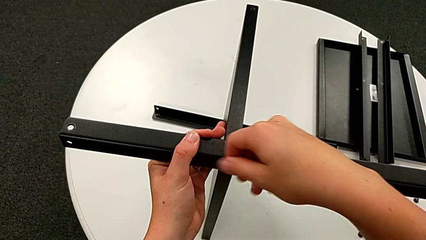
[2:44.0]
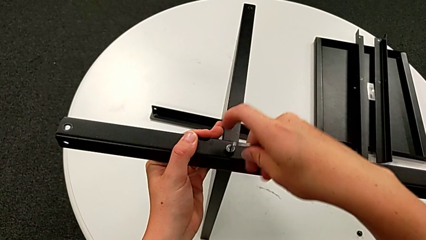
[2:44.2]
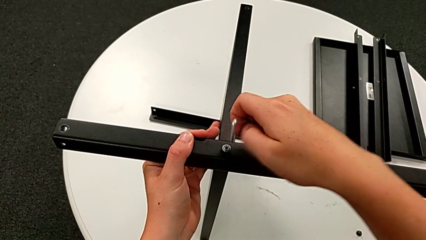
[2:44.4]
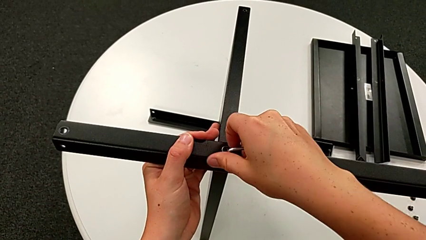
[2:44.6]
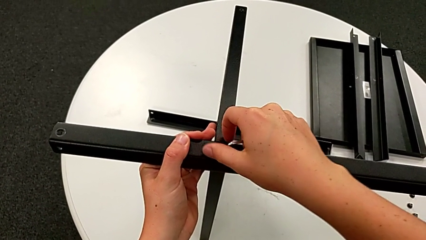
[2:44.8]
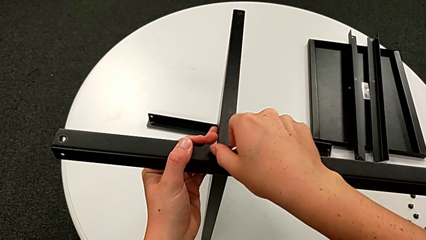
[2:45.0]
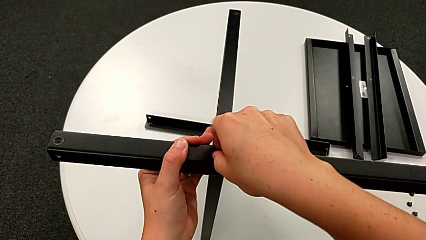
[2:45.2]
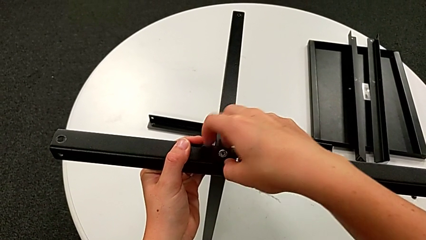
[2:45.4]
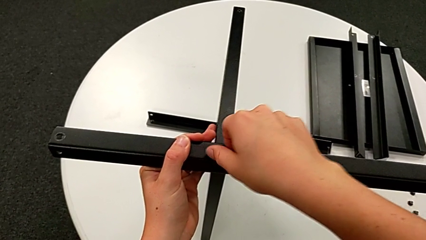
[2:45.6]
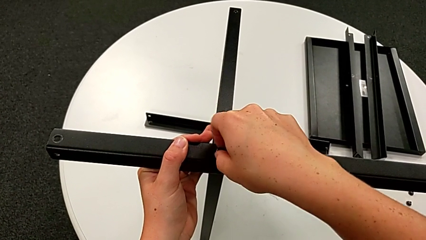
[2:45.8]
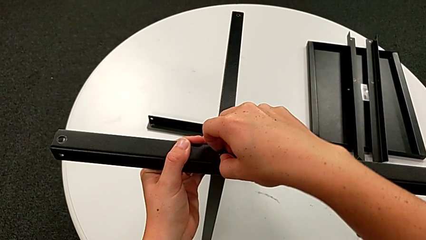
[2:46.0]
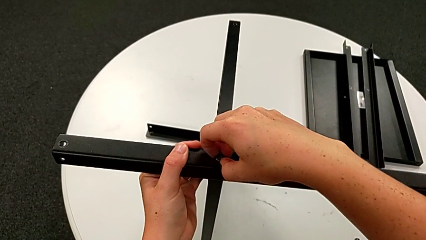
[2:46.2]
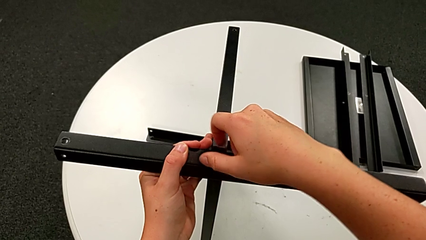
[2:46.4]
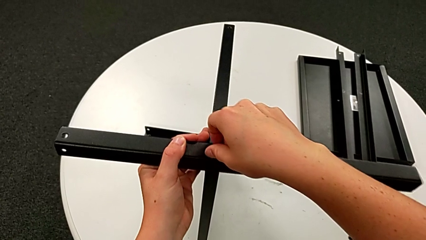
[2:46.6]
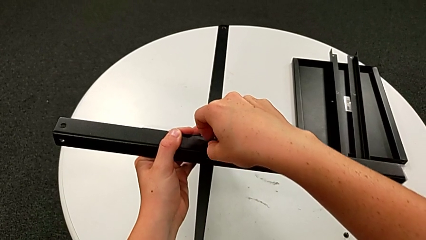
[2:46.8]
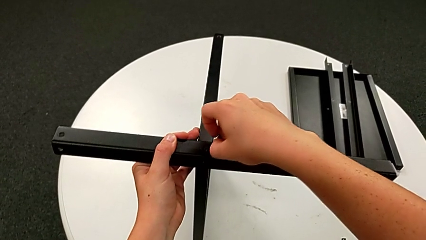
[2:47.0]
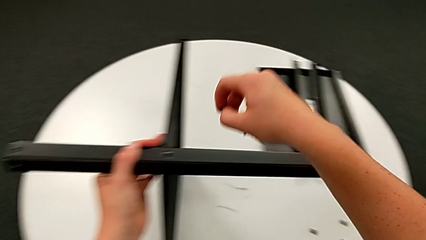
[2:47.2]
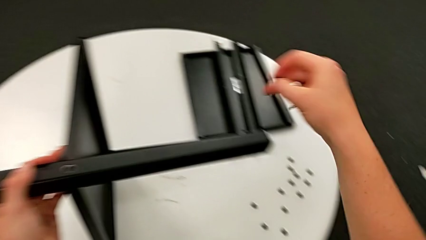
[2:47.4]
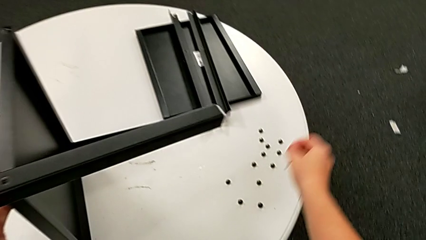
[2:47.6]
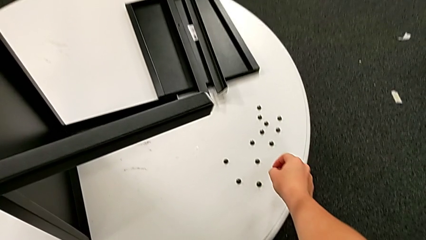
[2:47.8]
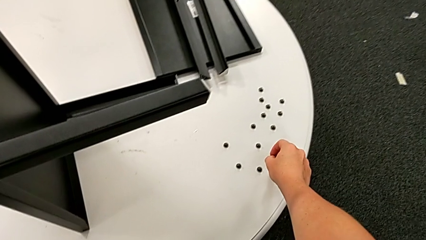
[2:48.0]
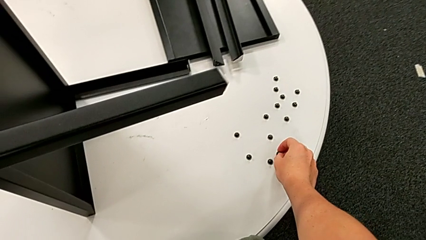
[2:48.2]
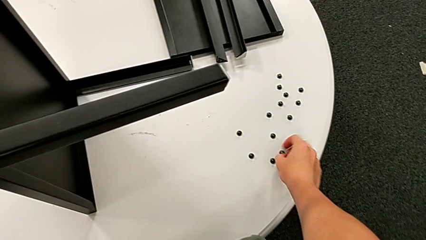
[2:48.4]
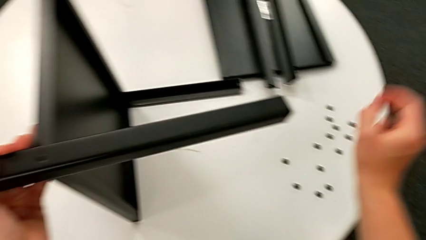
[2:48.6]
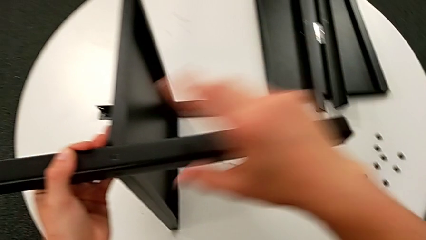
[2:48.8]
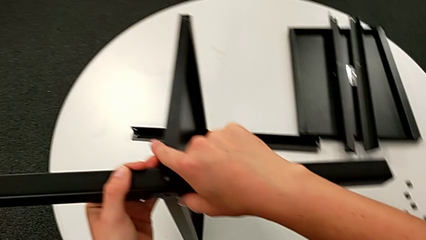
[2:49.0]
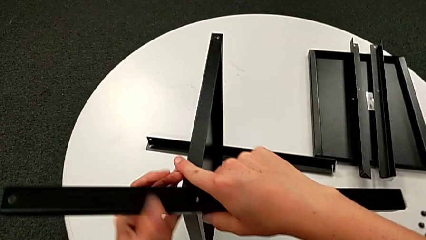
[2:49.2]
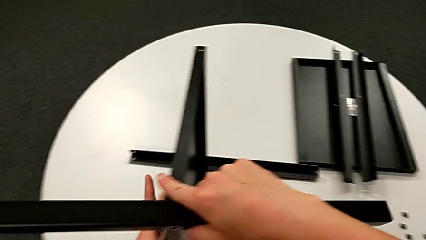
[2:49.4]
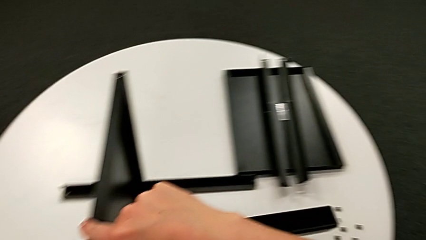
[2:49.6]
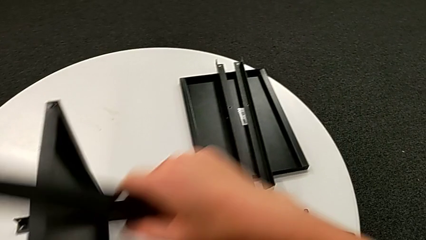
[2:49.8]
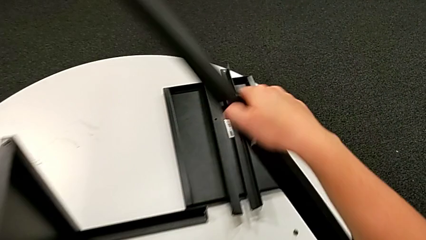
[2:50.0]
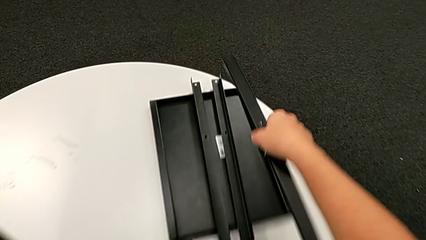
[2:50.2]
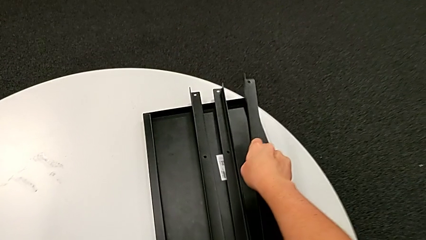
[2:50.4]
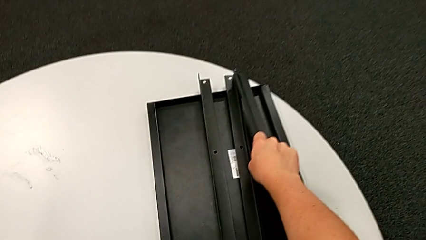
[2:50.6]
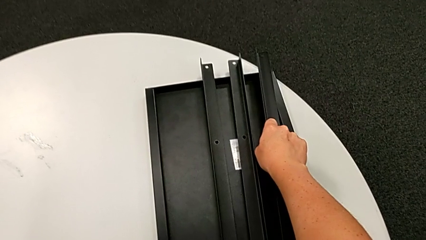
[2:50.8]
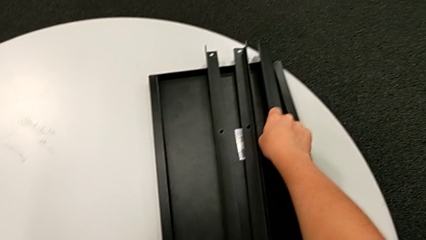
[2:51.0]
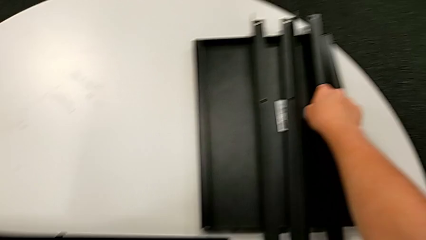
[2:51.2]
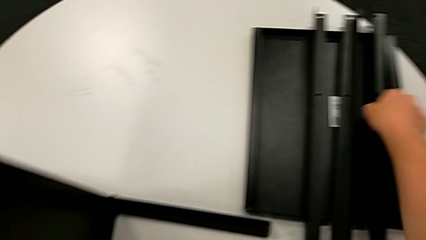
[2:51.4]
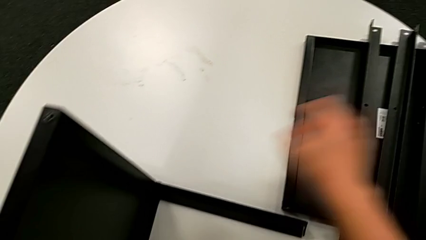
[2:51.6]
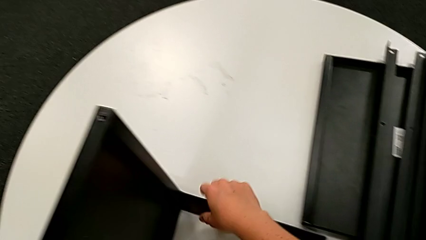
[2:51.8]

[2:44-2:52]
The camera wearer is disassembling the third leg. They withdraw the Allen wrench, unscrew the hex socket head, disassemble it, place it, grab the leg, disassemble it and place it.

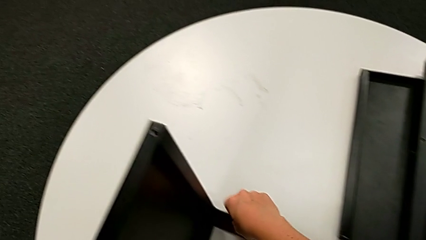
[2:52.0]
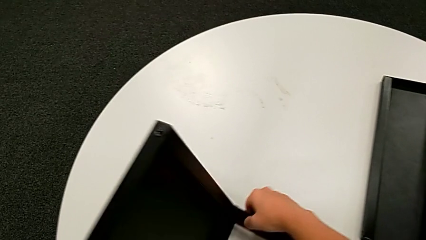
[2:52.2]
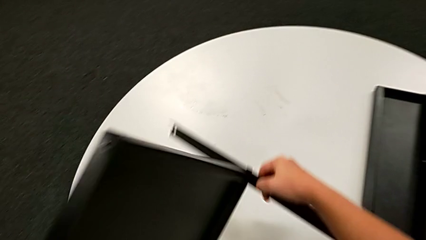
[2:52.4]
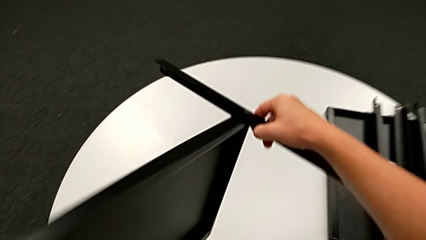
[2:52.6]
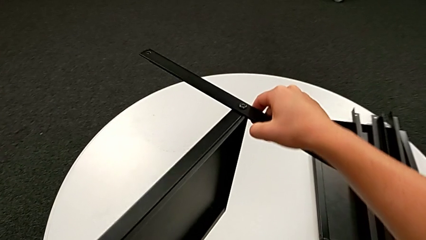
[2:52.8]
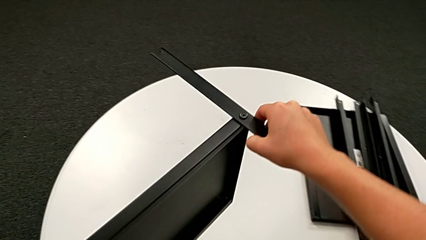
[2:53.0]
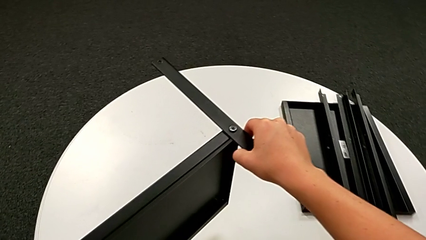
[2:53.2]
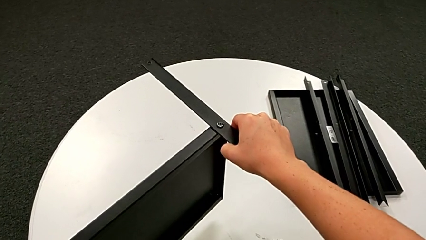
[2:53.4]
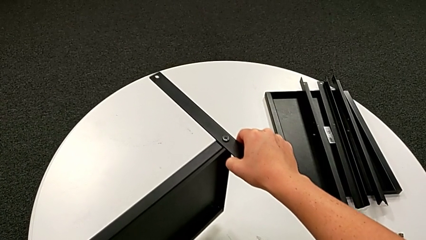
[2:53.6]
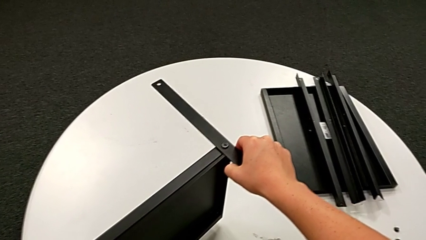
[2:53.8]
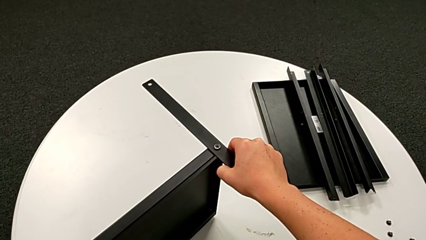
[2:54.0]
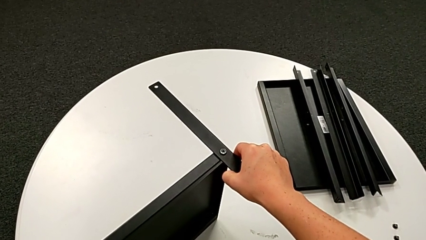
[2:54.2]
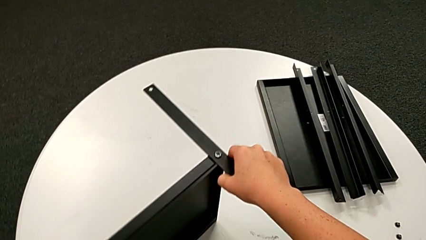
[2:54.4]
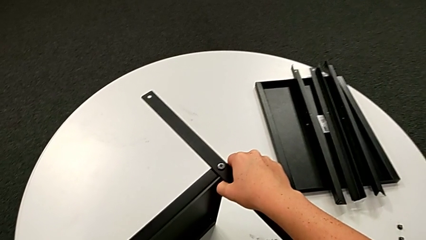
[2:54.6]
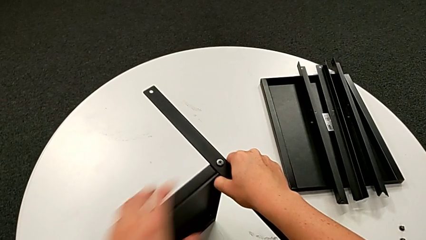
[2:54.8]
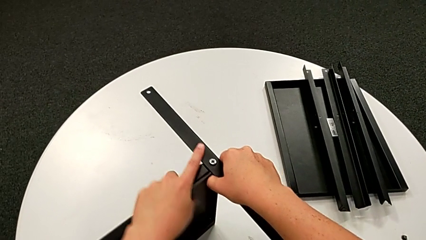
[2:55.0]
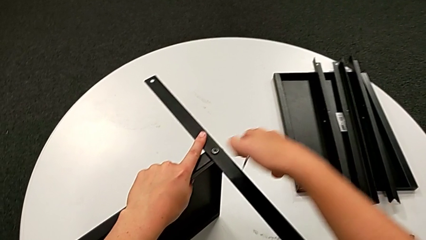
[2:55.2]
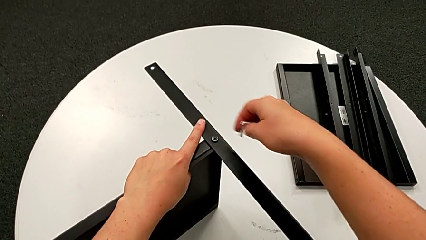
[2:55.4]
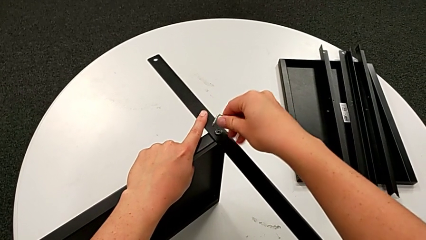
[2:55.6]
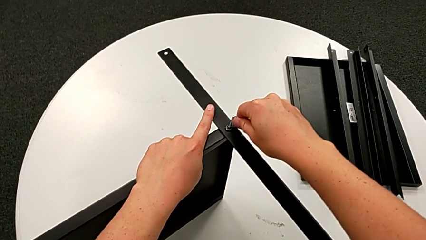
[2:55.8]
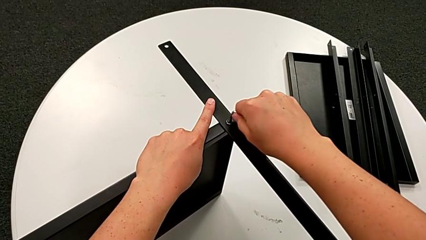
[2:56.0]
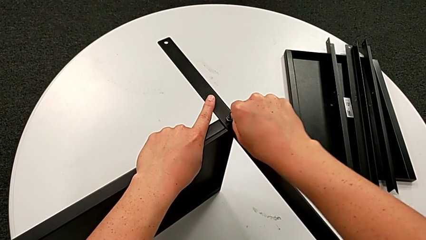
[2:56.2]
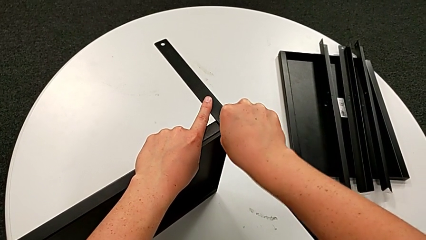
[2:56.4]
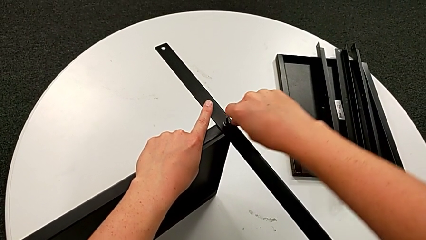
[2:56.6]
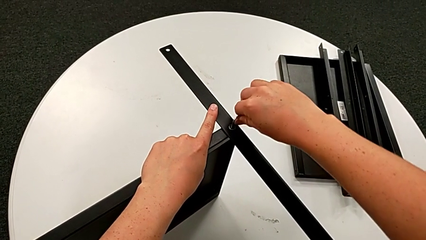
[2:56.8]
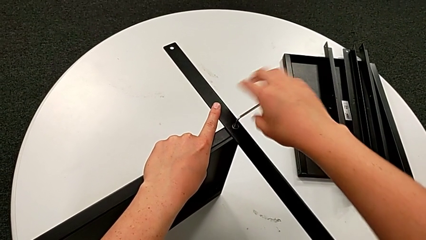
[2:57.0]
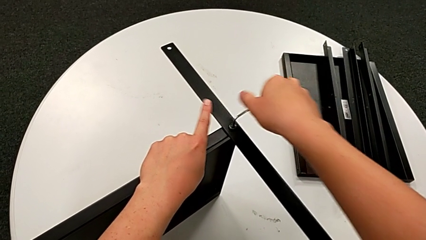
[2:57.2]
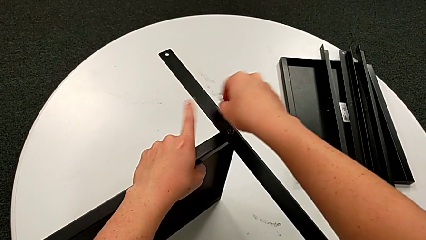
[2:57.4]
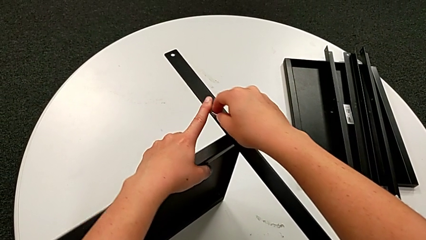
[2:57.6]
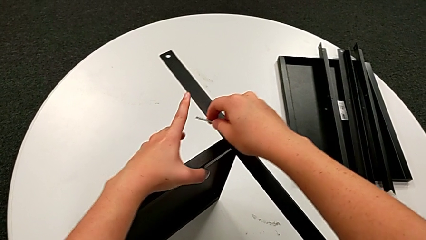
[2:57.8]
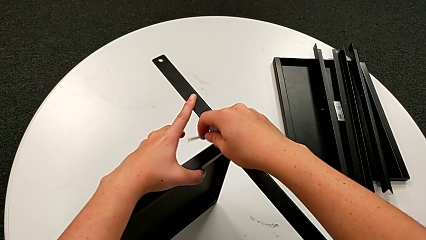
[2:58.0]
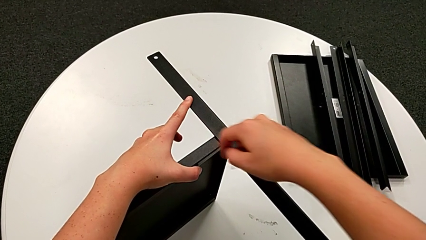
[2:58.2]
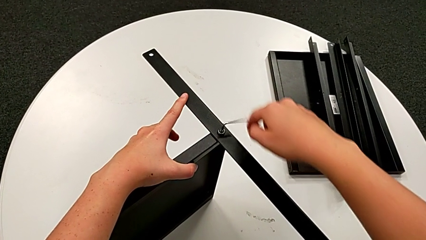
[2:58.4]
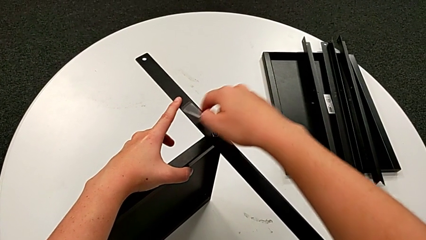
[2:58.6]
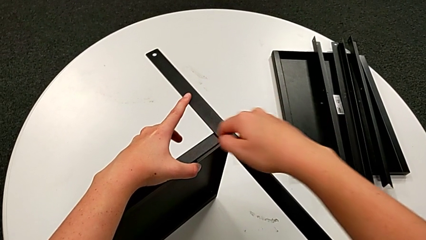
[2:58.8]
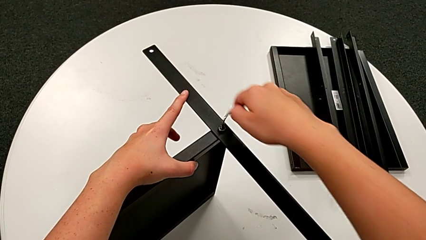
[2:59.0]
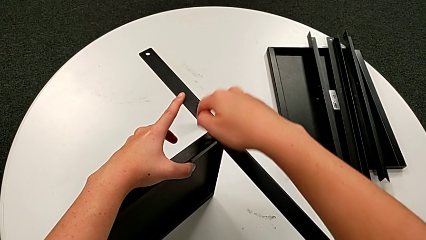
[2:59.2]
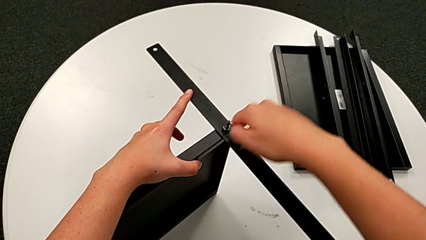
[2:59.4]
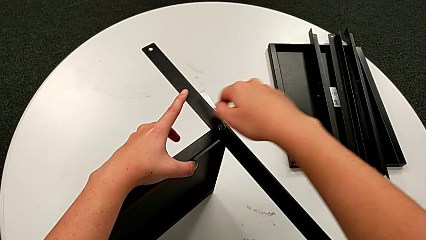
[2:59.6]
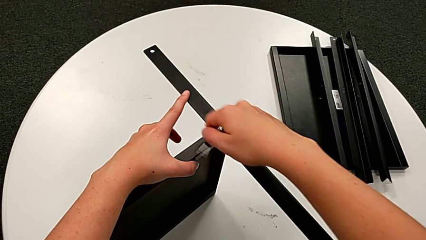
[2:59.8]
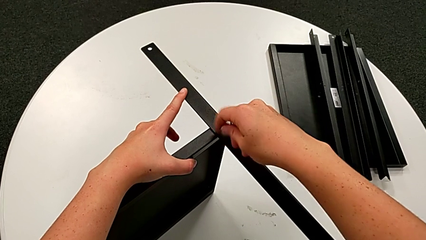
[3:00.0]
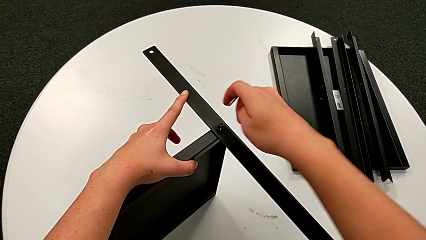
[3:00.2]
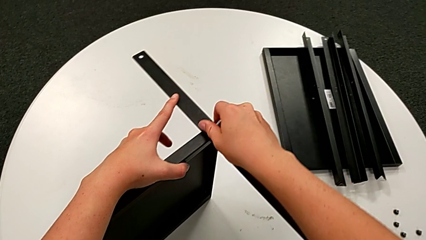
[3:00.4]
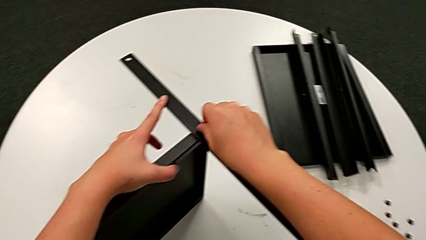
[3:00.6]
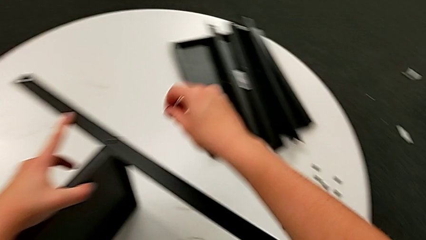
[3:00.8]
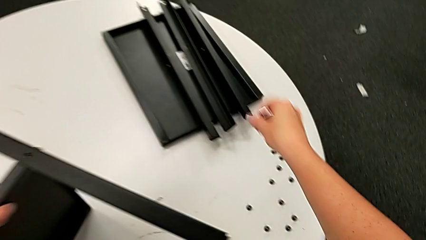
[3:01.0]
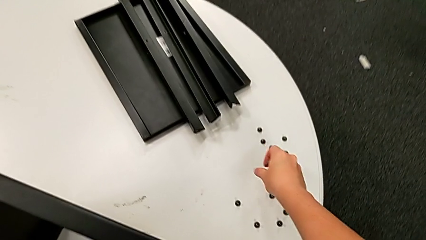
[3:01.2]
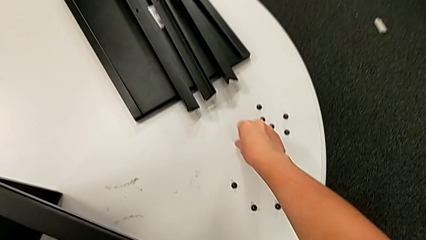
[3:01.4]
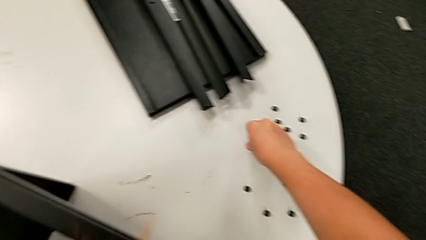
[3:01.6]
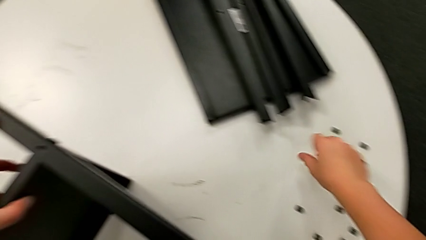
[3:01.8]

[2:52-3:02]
The camera wearer is disassembling the fourth leg. They rotate the nightstand, insert the Allen wrench, unscrew the hex socket head, withdraw the Allen wrench, disassemble the hex socket head and place it.
